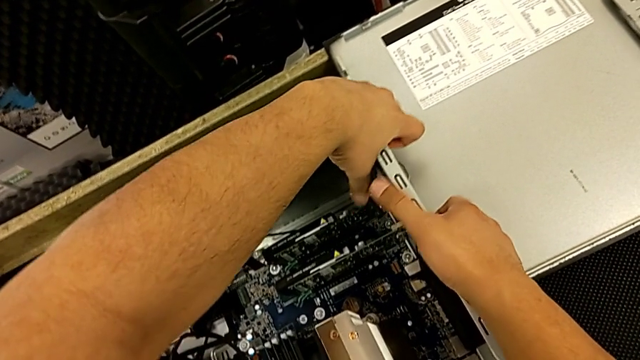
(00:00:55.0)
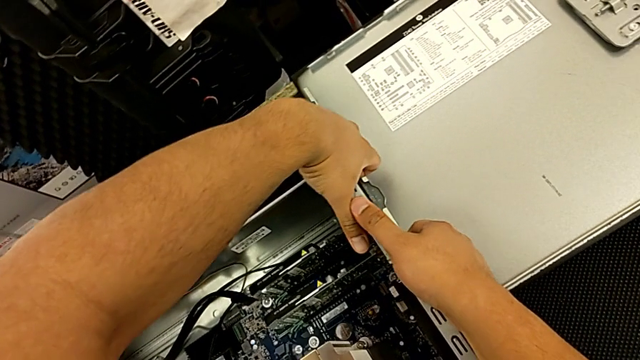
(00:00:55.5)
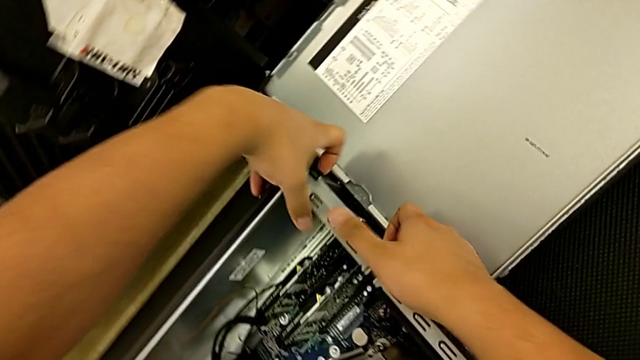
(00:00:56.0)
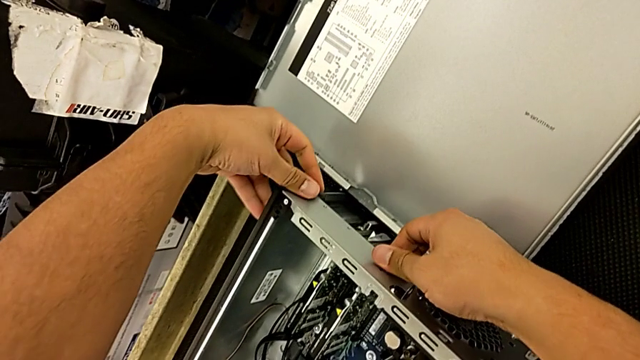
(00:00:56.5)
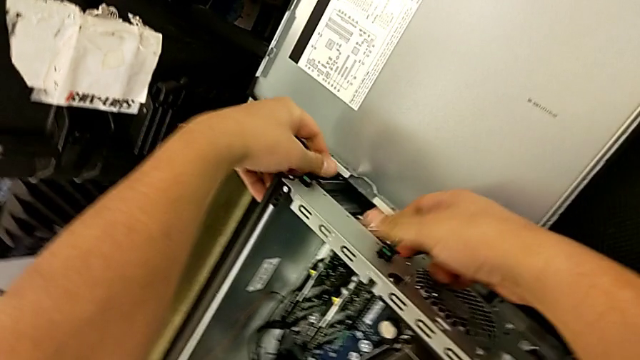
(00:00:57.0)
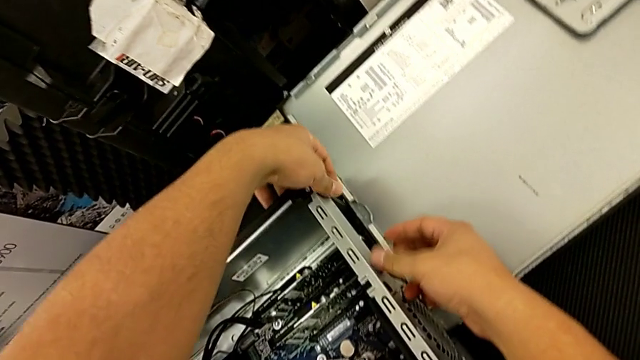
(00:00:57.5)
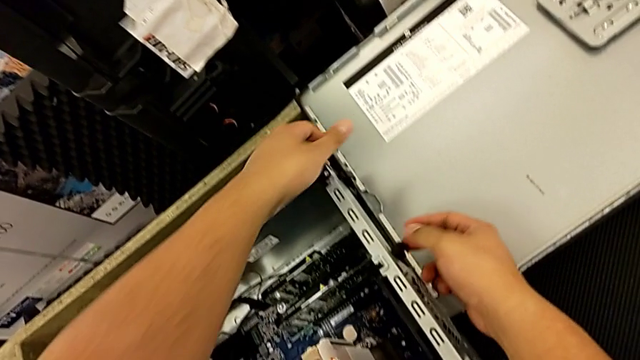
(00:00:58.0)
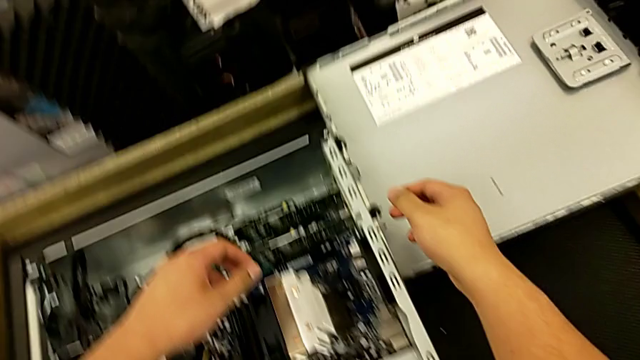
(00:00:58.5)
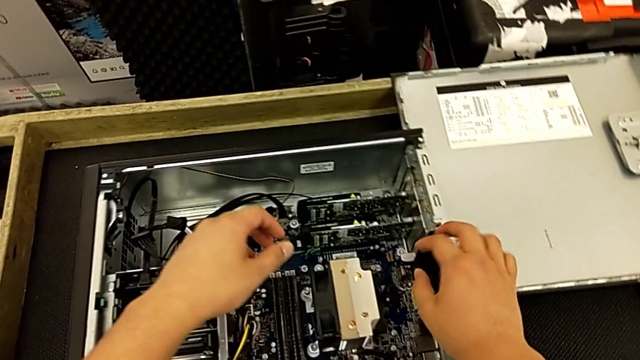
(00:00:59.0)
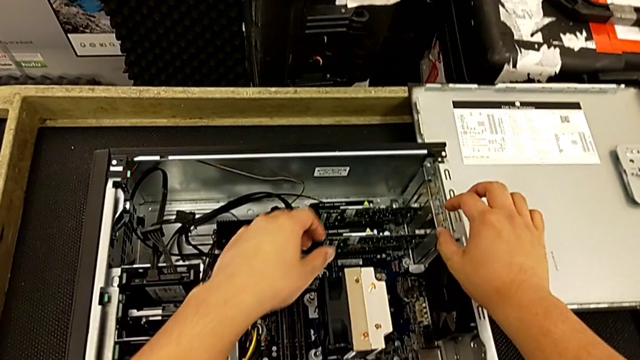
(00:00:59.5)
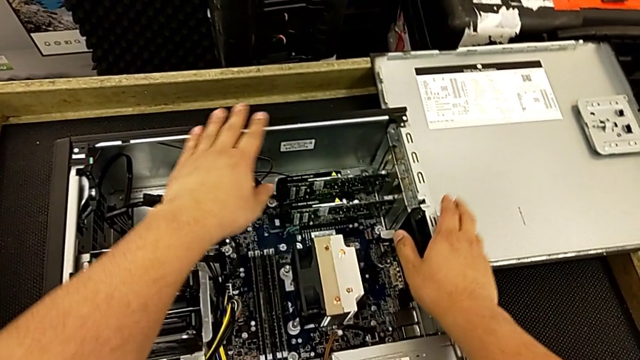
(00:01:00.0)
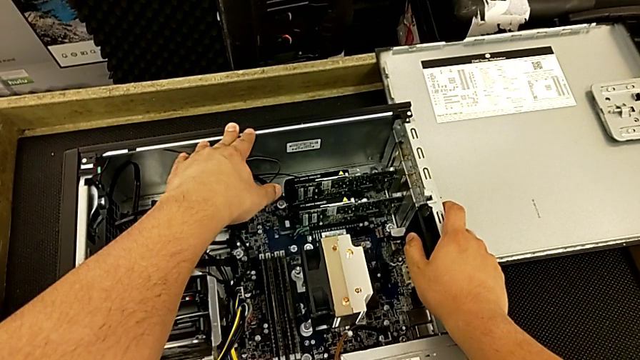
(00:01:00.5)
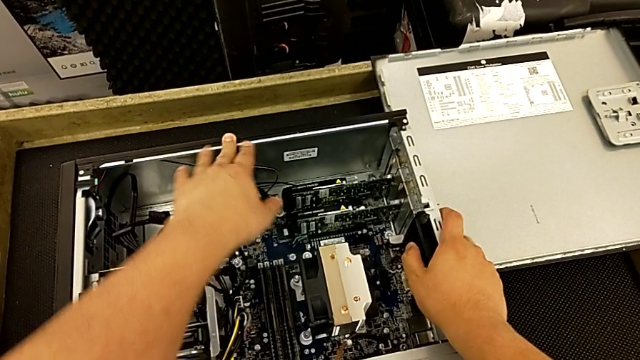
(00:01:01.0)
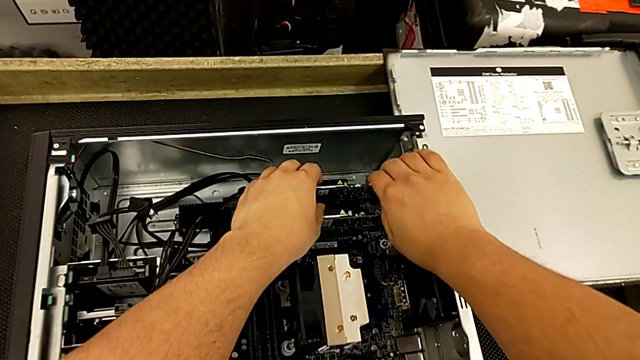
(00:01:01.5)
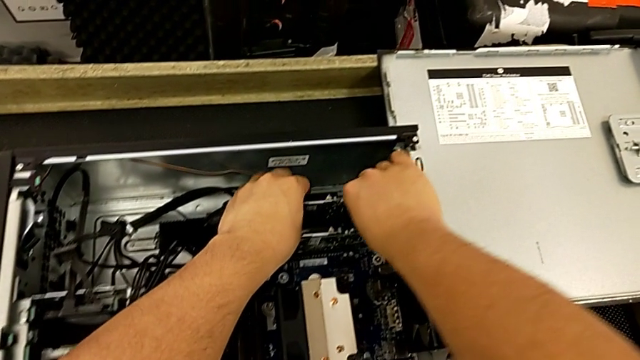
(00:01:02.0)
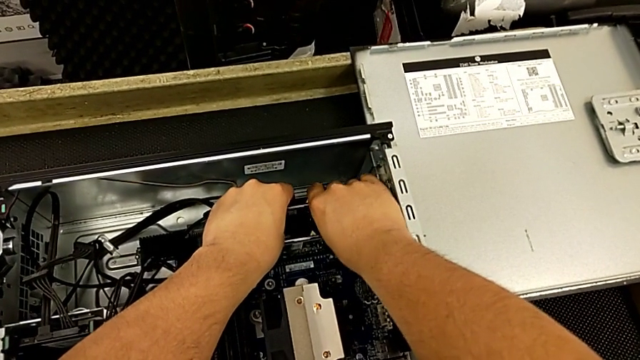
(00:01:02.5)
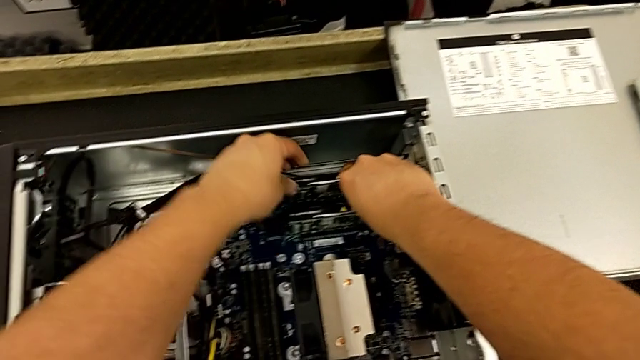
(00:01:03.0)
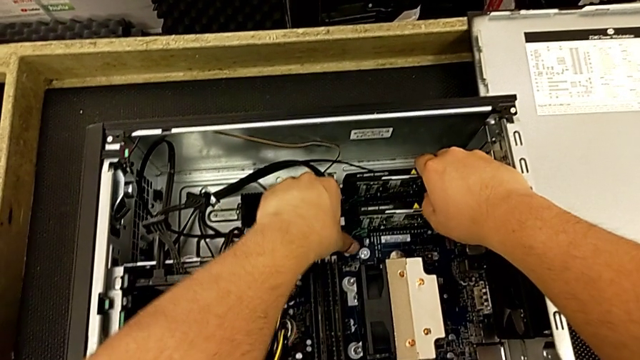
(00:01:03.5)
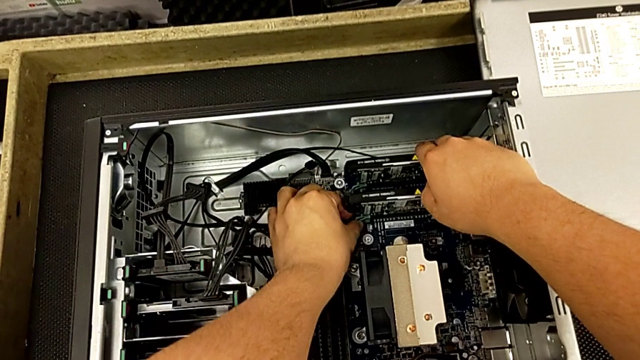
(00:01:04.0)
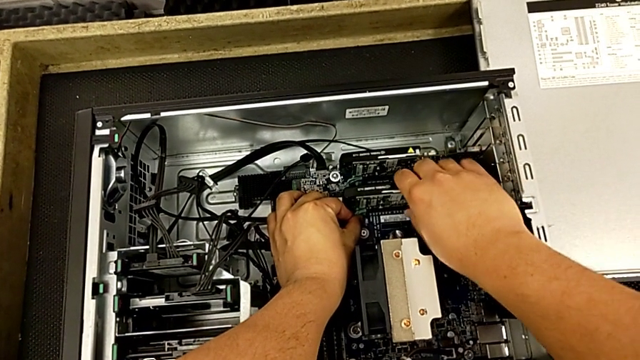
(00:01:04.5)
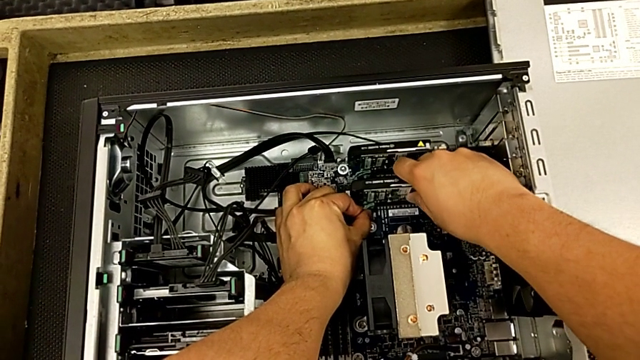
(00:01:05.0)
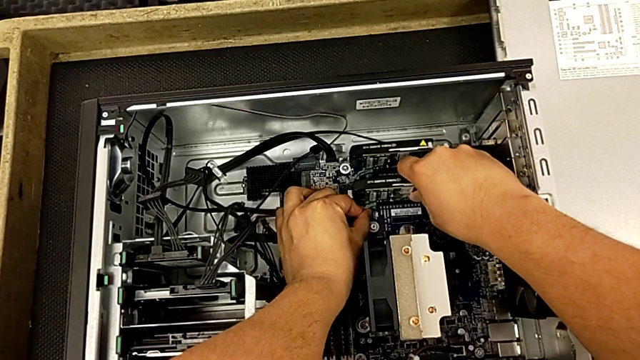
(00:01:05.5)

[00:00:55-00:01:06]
The camera wearer is removing the first graphic card from the motherboard. They keep pressing the computer tab and grab the graphic card.

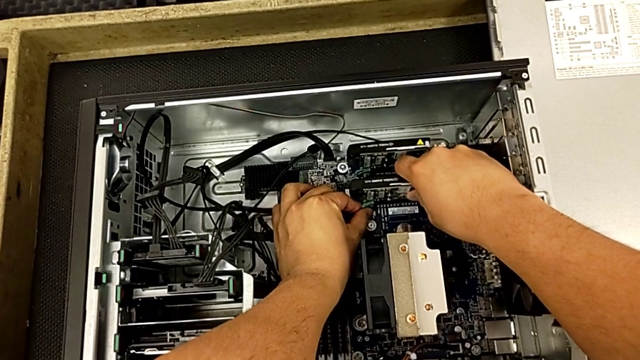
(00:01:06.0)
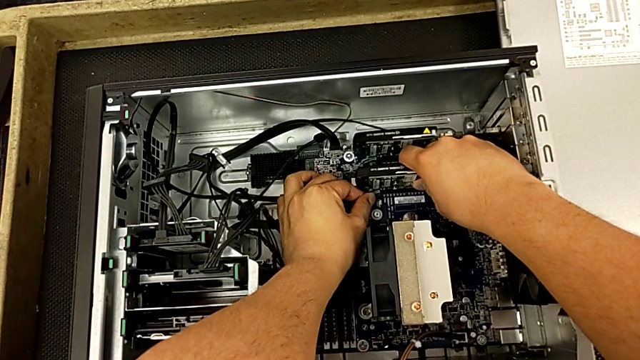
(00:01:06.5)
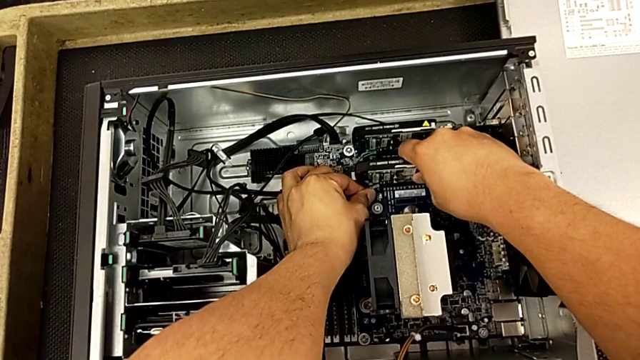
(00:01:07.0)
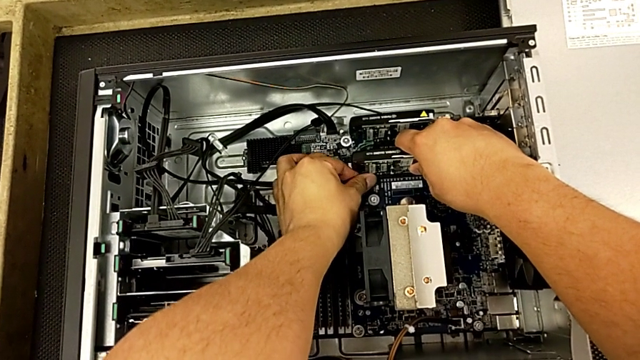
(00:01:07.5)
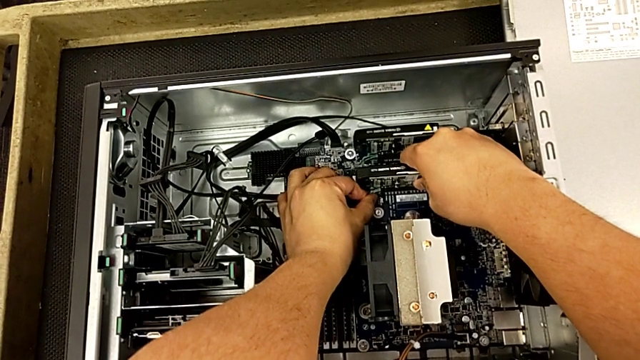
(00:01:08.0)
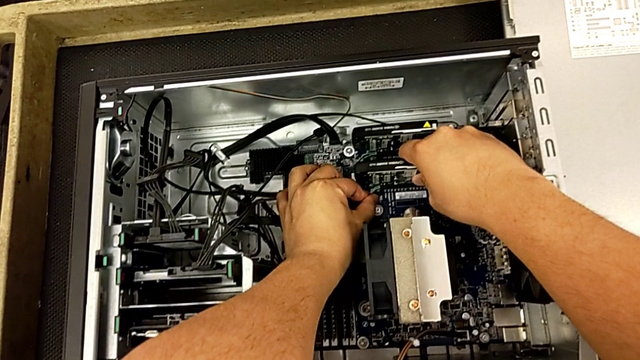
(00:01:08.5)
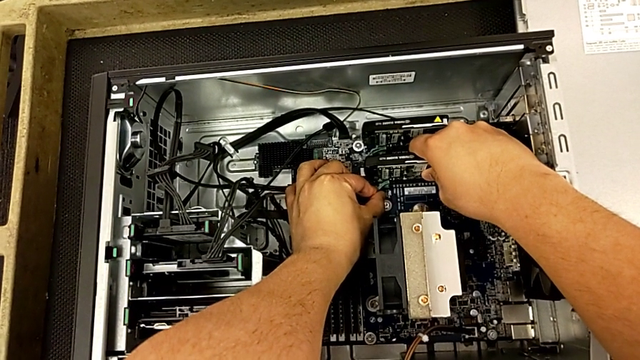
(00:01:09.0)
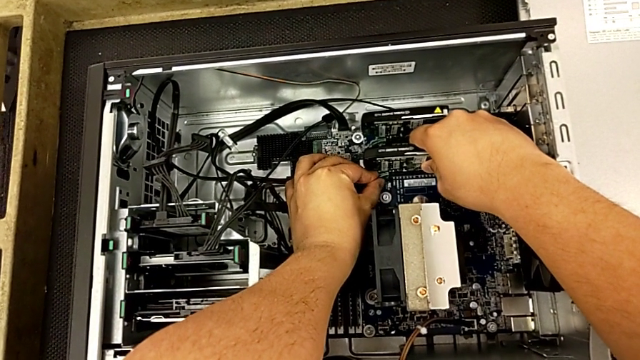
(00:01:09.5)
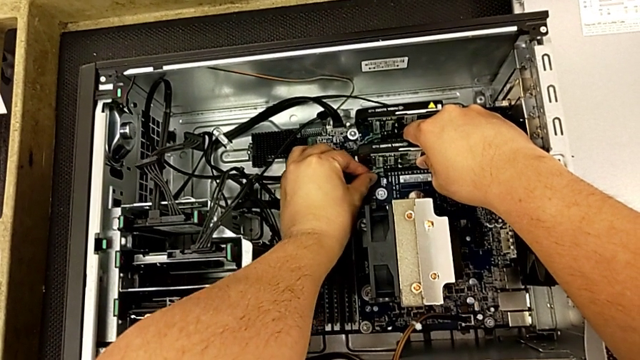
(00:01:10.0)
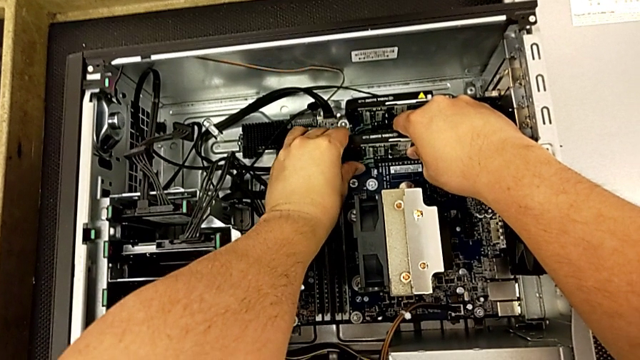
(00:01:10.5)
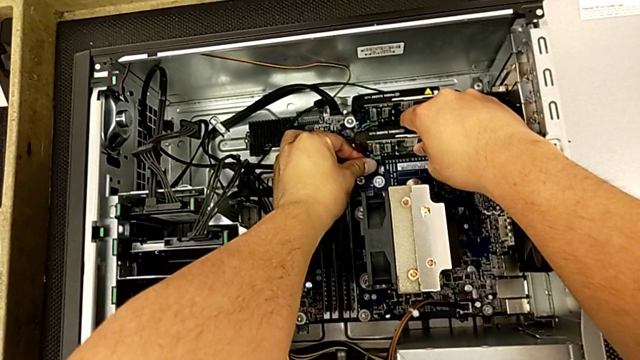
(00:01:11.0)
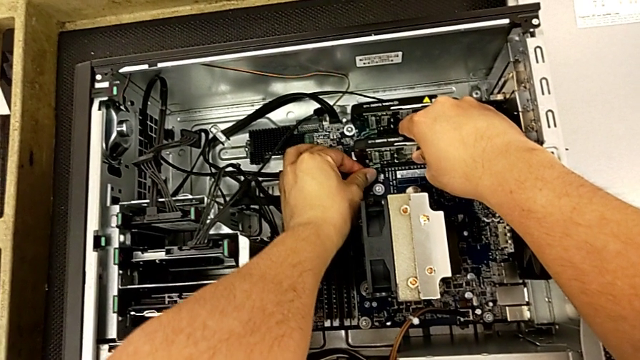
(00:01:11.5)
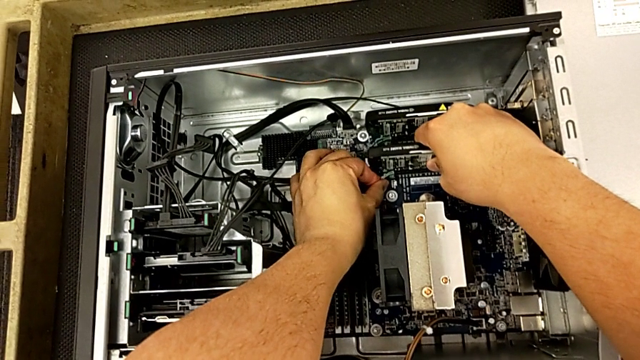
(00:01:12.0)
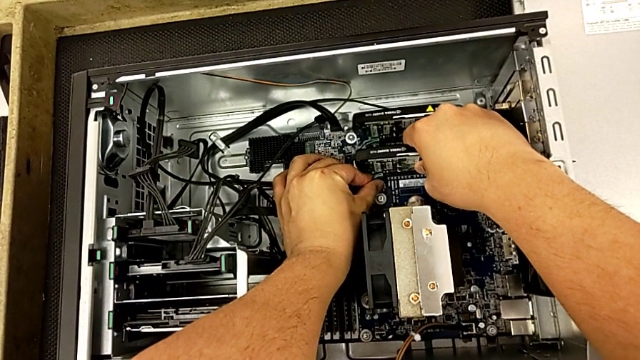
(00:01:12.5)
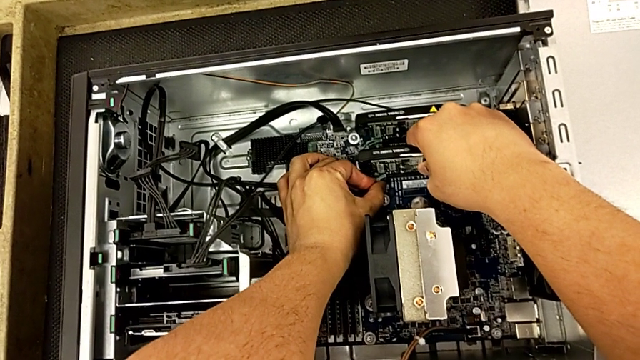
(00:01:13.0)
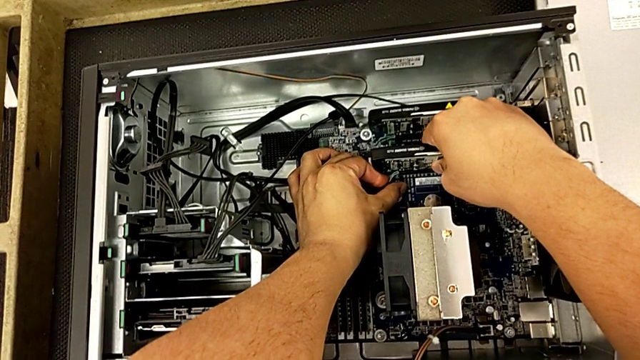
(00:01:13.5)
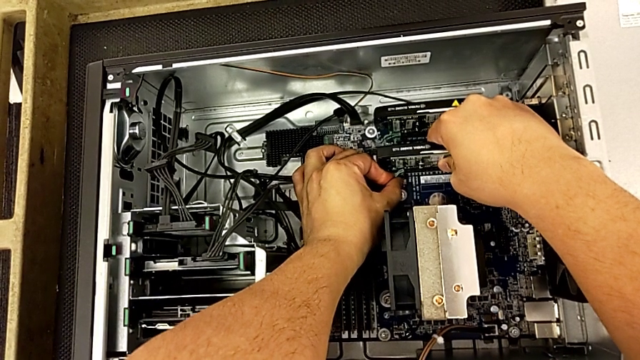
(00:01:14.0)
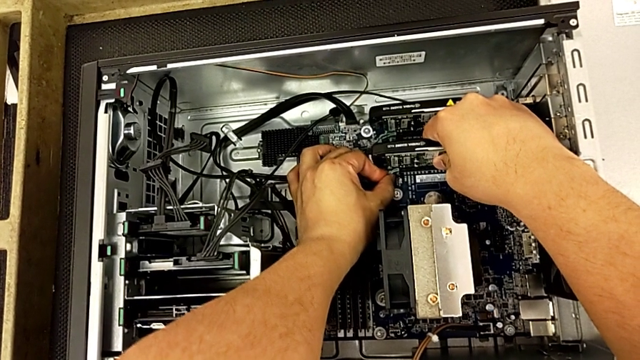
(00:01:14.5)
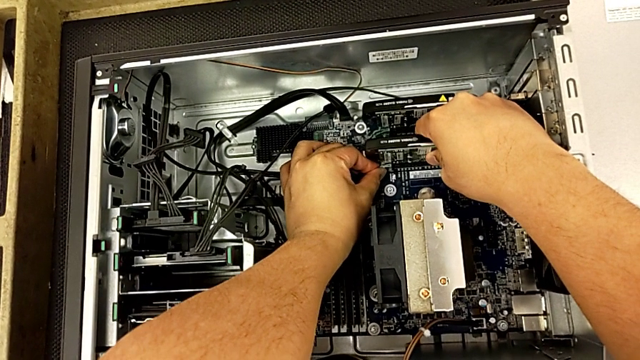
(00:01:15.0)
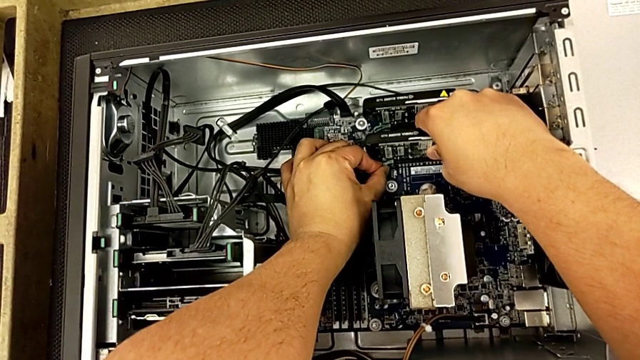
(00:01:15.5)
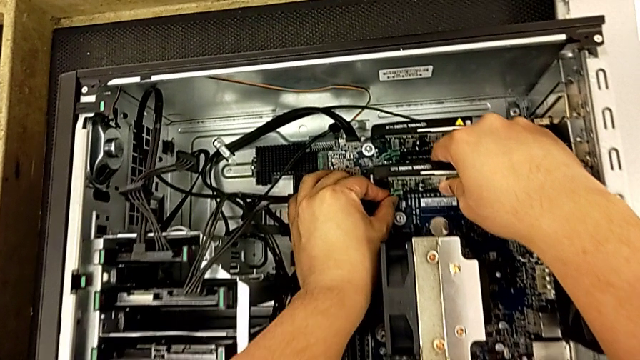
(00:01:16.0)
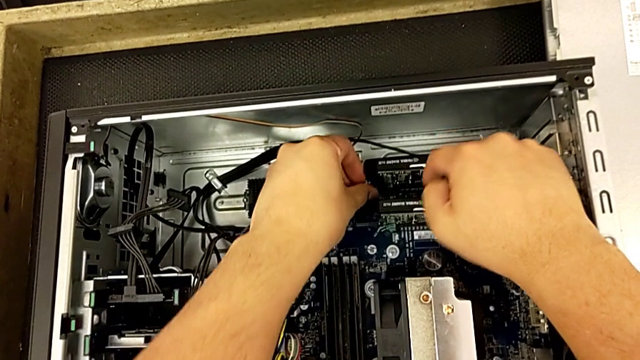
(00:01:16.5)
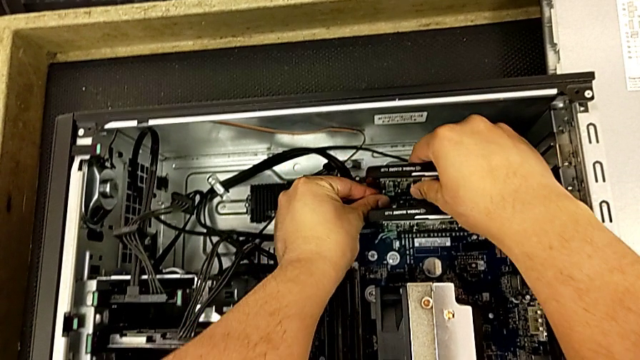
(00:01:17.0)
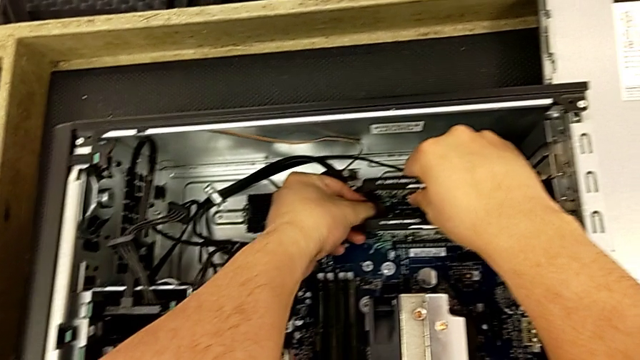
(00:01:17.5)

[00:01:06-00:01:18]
The camera wearer is removing the first graphic card from the motherboard. They withdraw the first graphic card.
